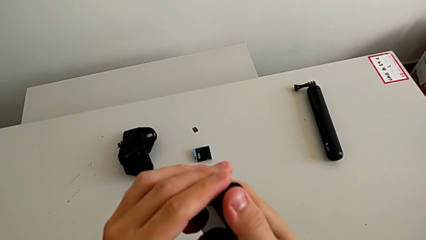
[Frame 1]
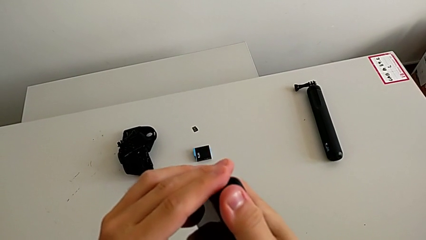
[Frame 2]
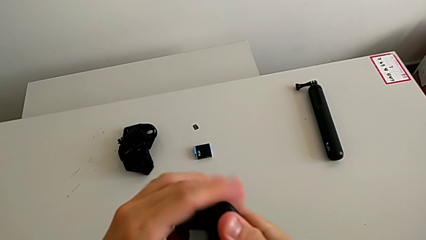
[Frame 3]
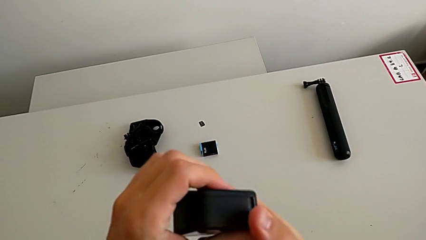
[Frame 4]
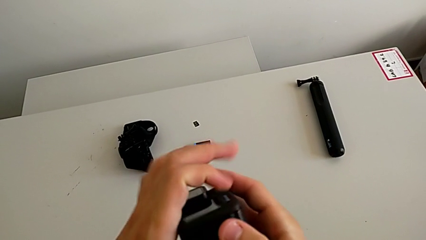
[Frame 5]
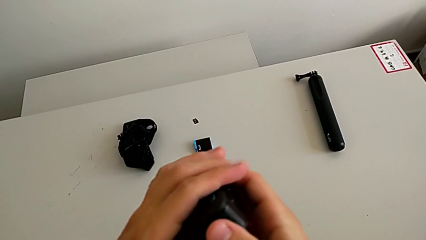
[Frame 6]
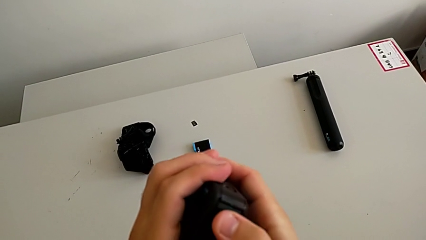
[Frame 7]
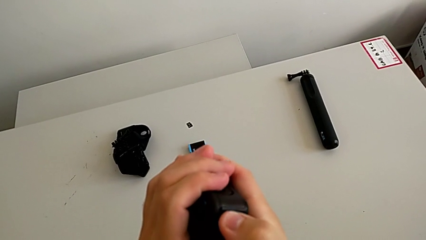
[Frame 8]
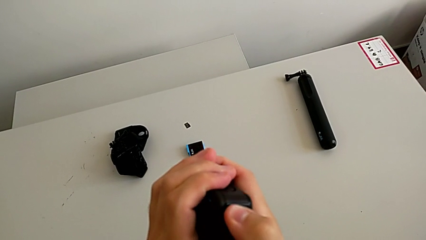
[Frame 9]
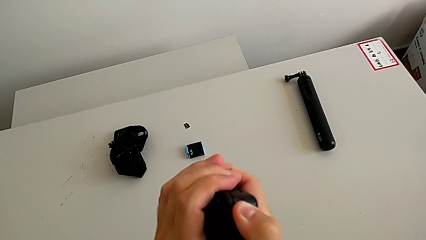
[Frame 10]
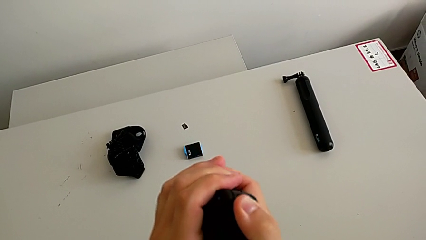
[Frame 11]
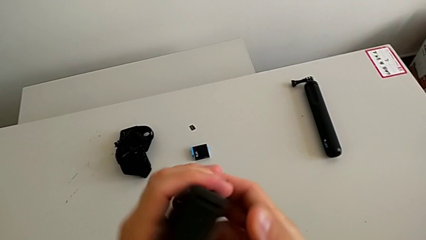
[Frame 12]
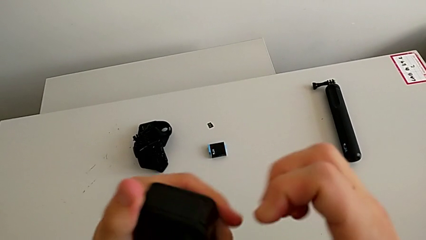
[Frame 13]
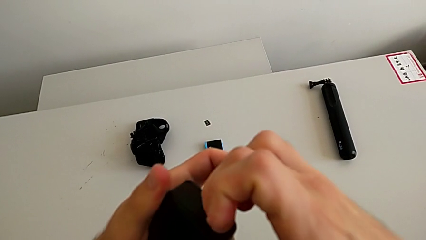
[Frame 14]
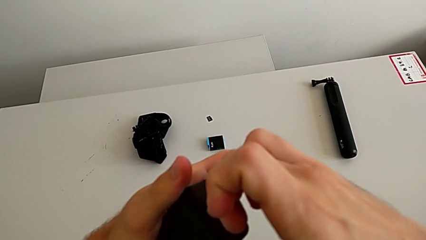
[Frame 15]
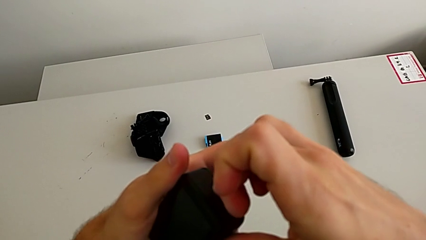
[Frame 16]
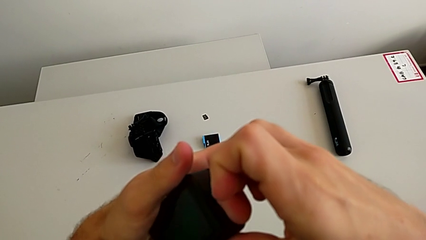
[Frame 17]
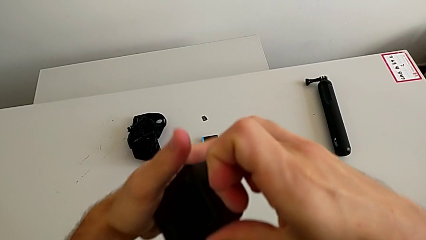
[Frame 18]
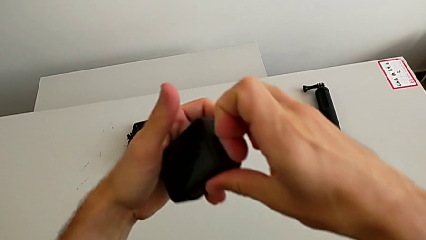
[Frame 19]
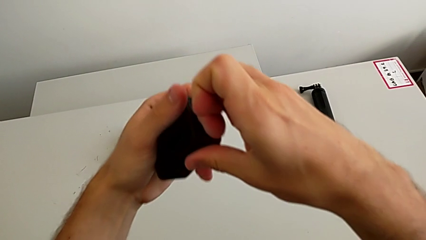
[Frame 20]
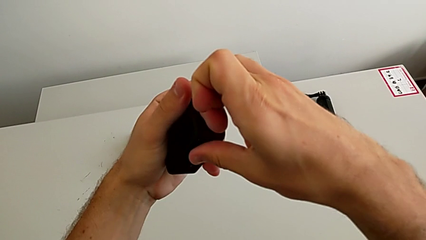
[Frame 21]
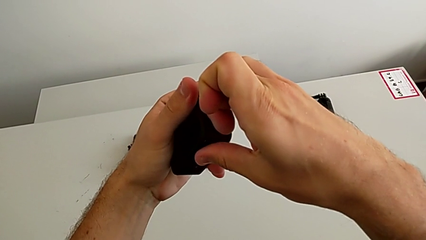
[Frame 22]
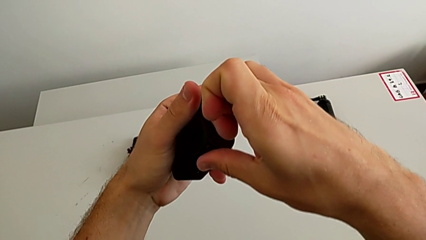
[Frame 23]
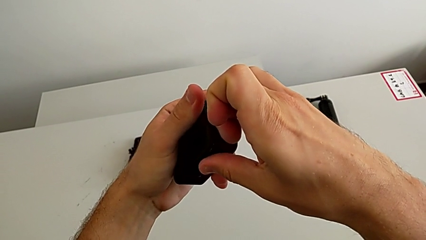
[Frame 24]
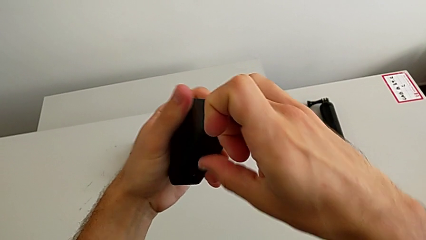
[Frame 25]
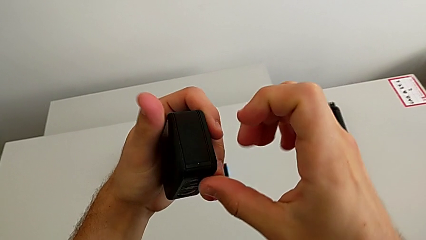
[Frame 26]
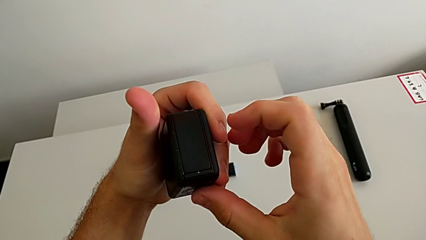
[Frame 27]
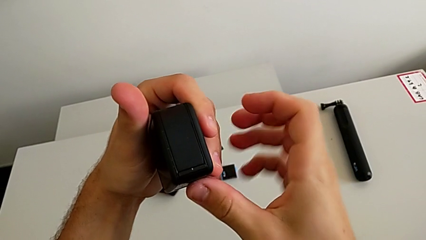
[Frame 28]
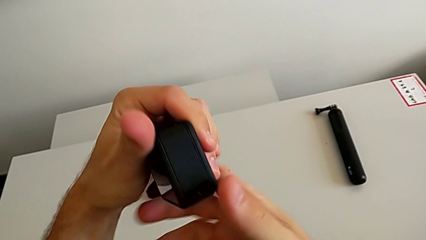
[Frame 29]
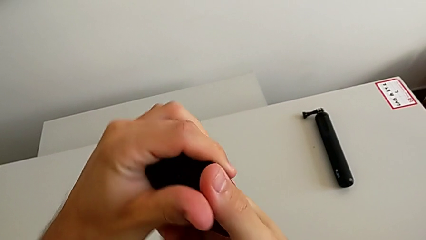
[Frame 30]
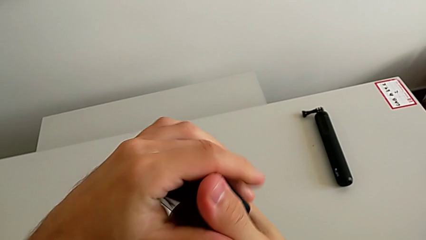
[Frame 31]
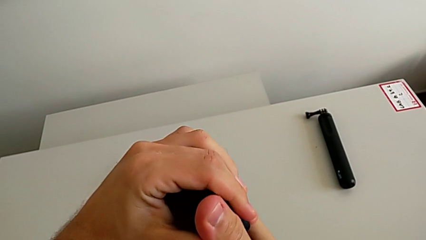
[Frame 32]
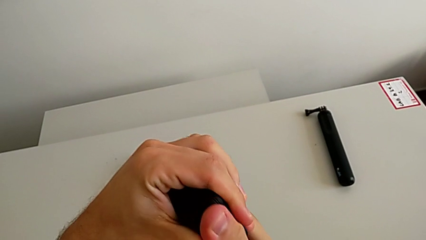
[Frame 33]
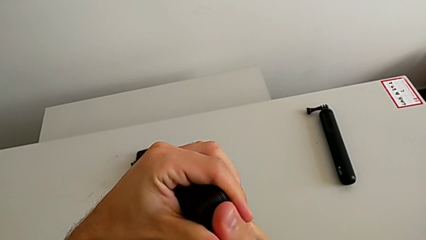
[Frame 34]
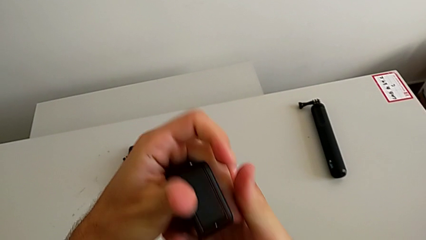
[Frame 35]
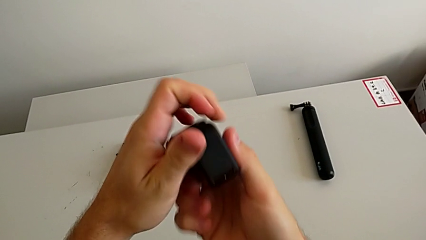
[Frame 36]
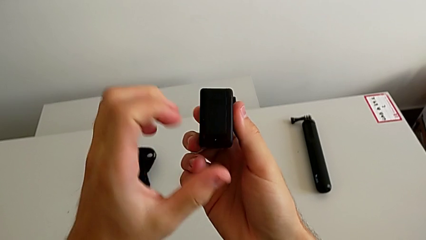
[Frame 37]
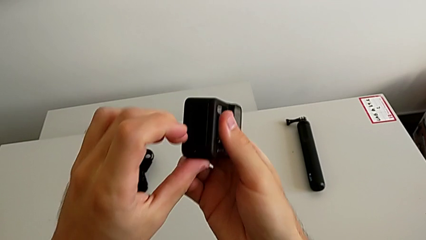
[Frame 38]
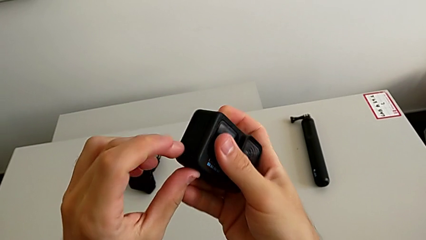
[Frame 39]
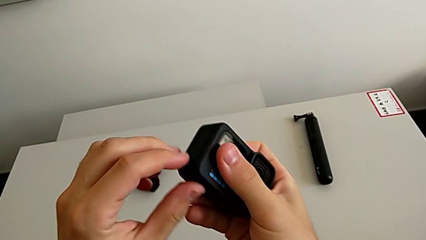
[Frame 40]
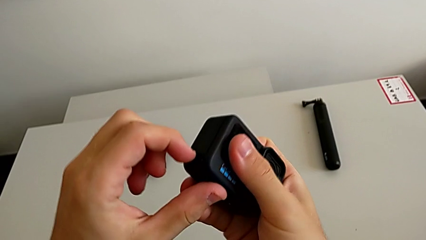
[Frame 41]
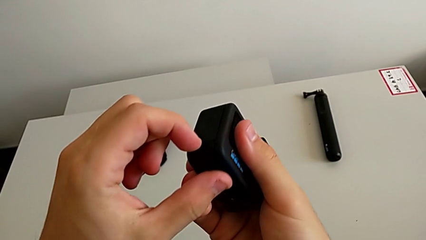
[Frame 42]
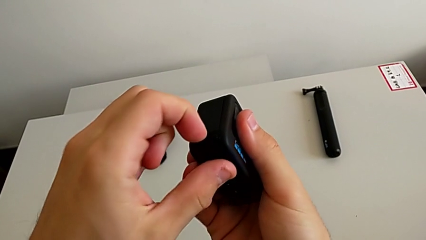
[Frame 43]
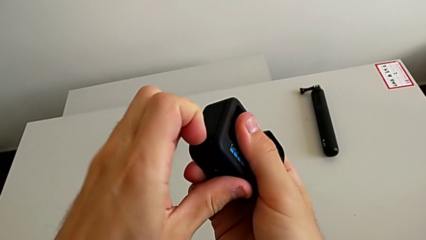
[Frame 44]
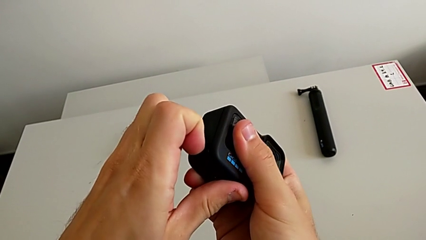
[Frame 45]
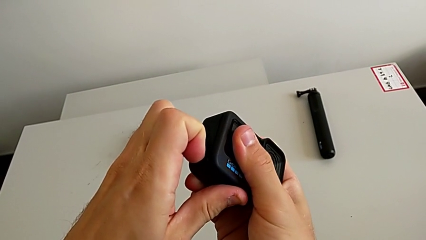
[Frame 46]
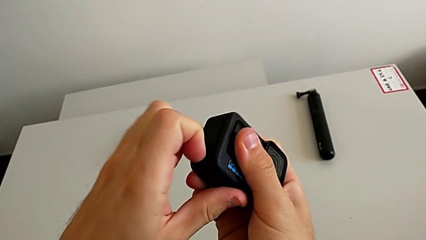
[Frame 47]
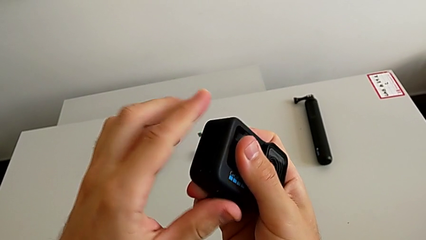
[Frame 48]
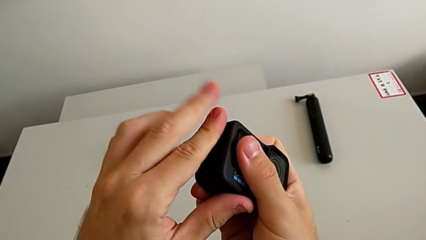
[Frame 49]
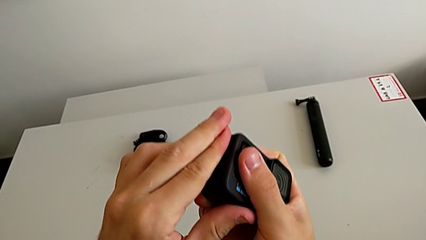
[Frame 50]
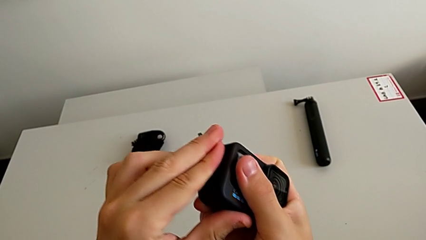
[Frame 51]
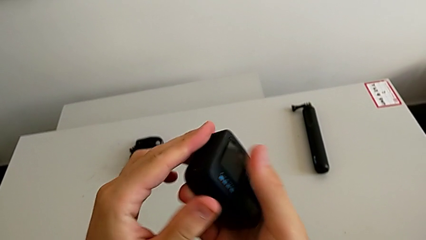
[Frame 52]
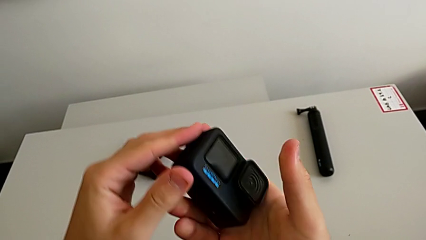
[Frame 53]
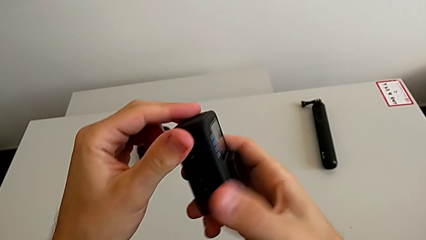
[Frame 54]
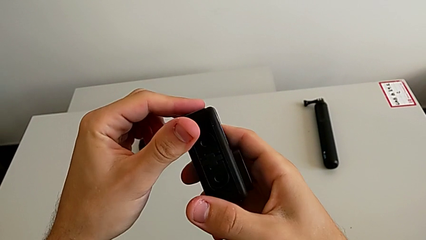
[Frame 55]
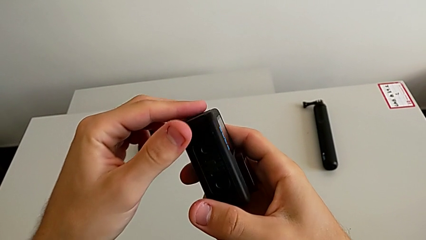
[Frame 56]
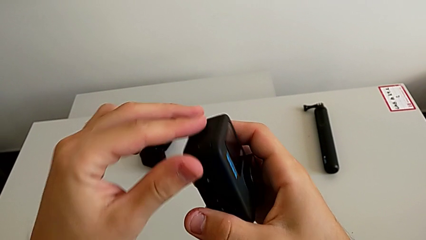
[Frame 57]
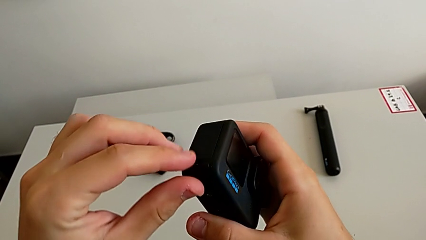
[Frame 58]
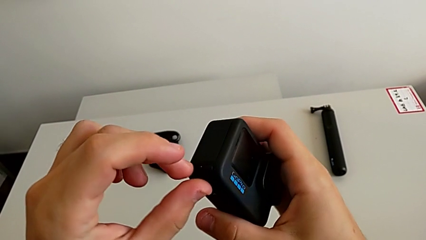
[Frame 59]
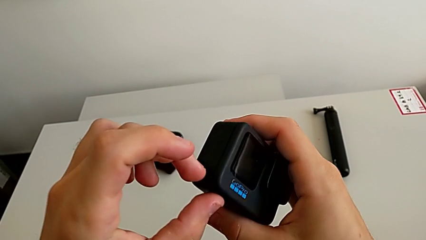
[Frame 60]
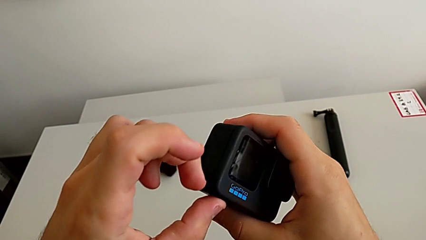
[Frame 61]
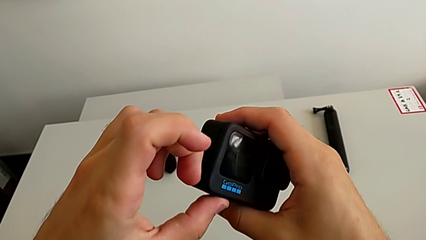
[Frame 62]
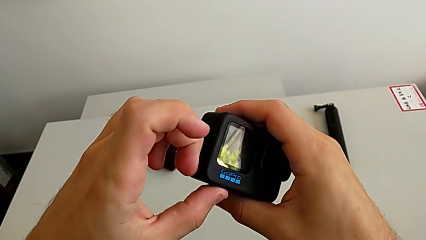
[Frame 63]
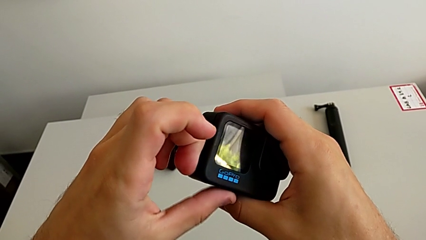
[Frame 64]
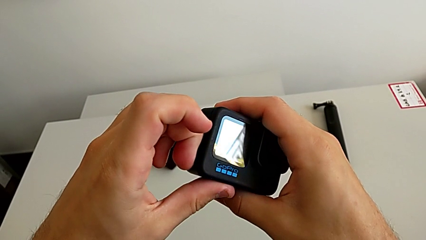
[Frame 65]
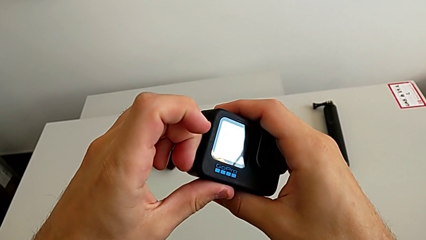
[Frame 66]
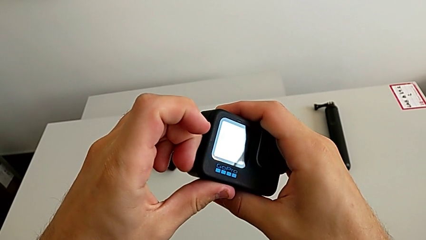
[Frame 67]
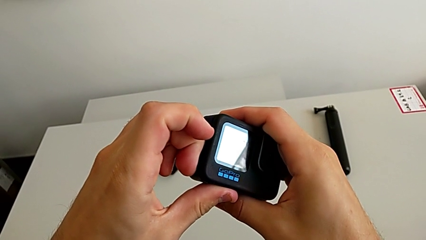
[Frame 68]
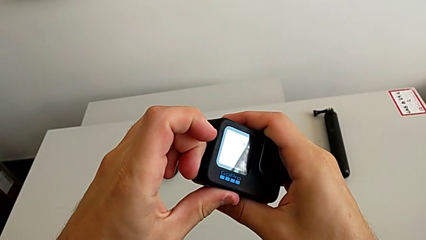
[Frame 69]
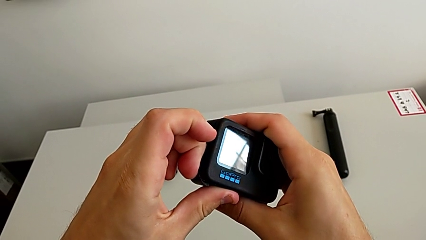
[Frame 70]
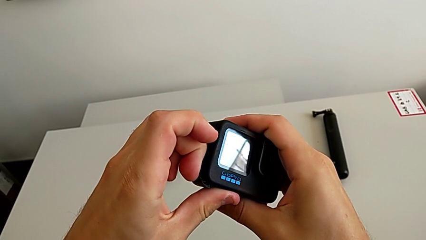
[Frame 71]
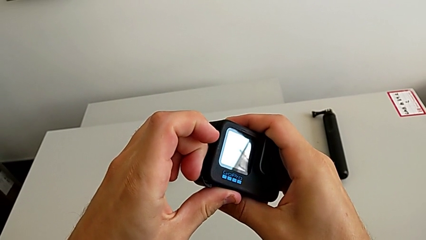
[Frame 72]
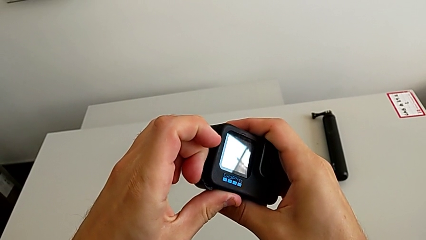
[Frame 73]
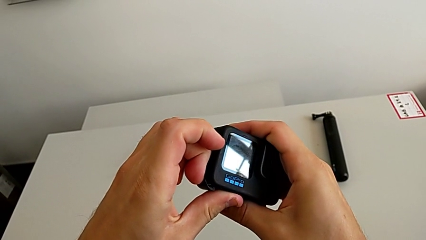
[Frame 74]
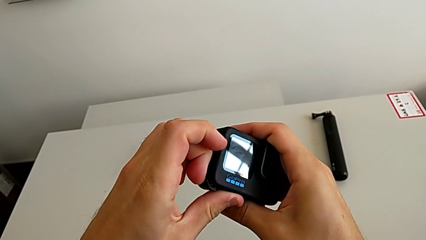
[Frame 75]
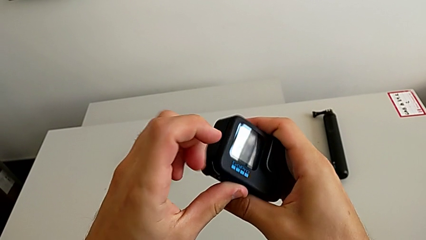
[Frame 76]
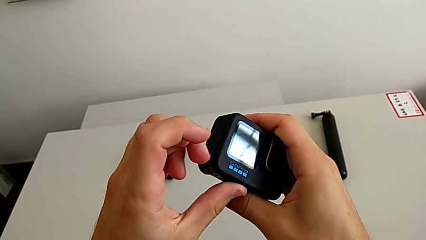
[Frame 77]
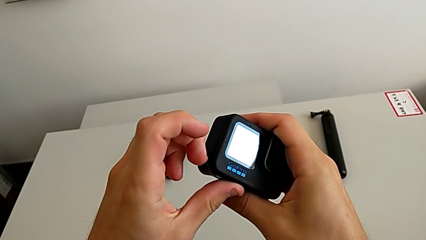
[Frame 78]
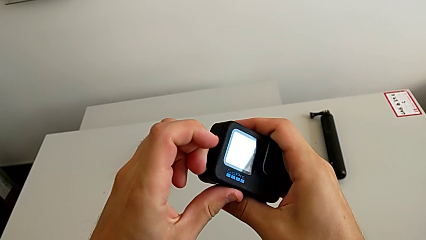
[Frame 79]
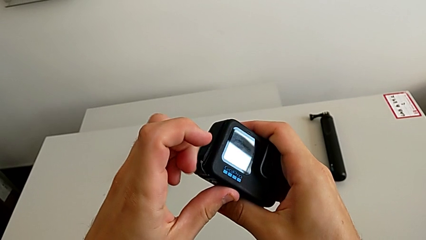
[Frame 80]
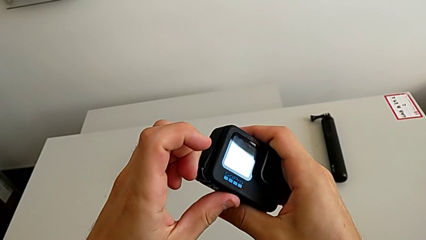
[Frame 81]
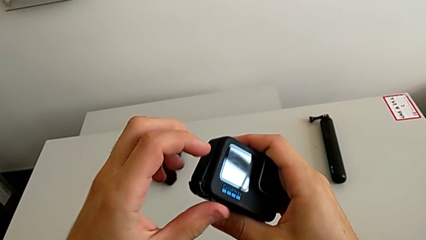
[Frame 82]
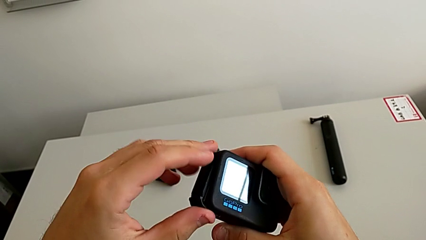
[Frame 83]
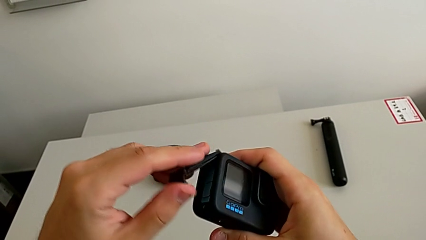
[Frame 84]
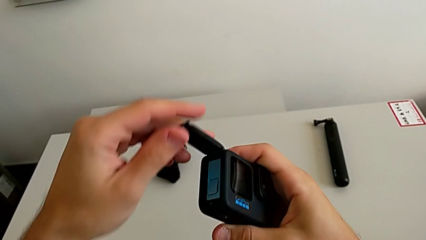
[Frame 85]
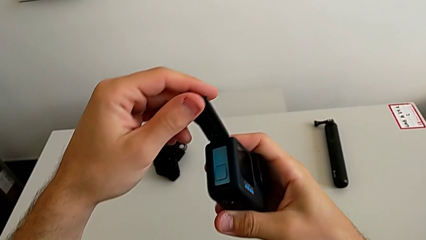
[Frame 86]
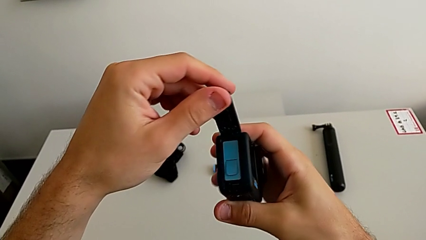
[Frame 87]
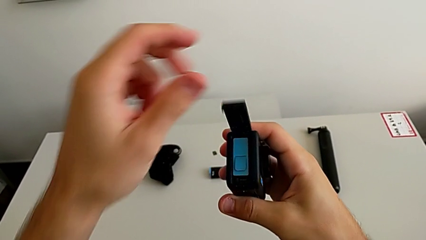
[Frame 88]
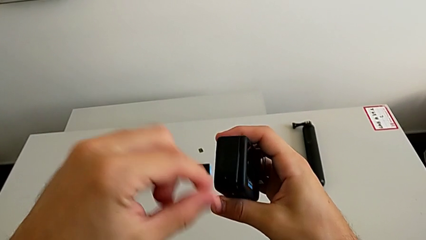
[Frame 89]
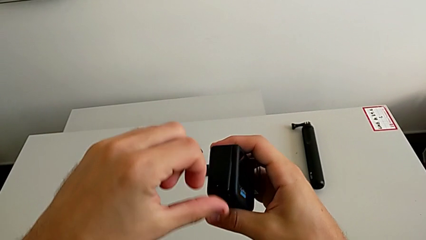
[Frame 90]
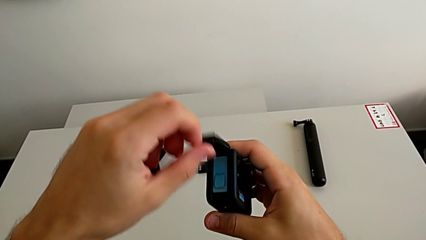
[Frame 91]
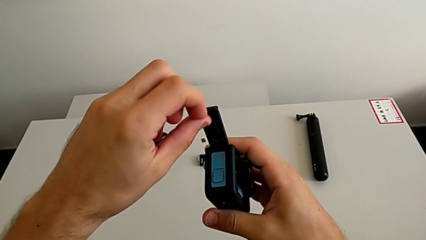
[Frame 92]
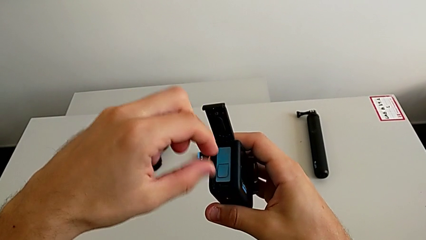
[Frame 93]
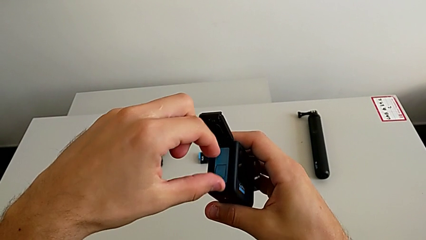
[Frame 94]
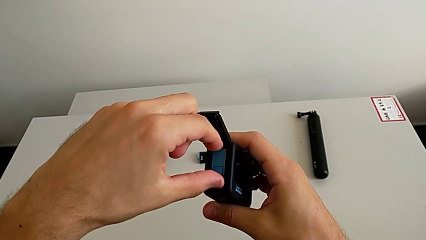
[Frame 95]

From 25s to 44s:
The camera wearer is changing the battery regularly. They rotate the GoPro twice, grab the battery door twice, open it, lift it and open it.
